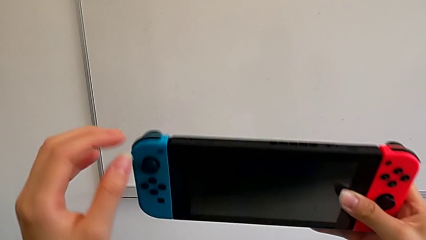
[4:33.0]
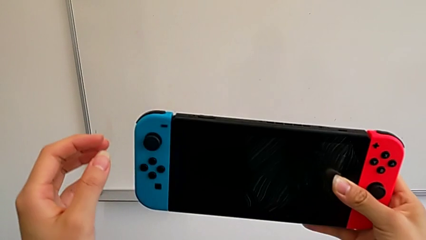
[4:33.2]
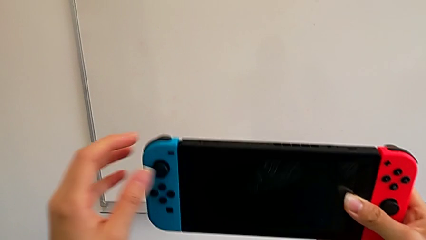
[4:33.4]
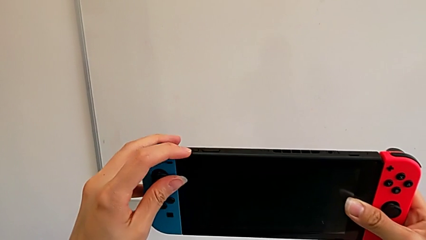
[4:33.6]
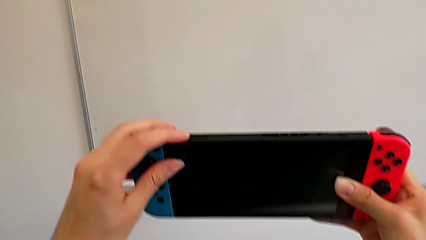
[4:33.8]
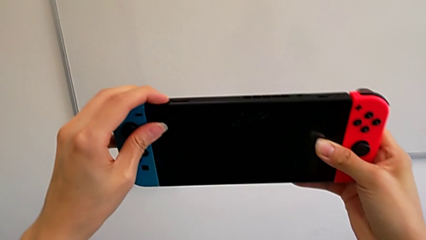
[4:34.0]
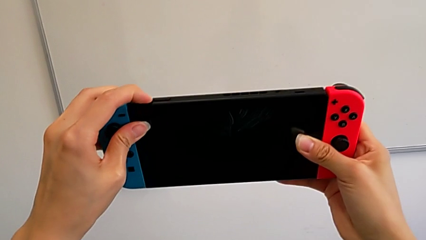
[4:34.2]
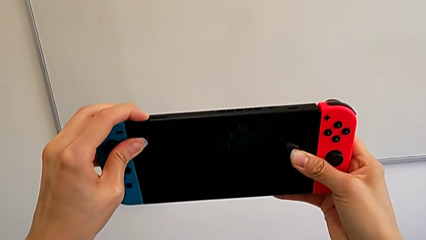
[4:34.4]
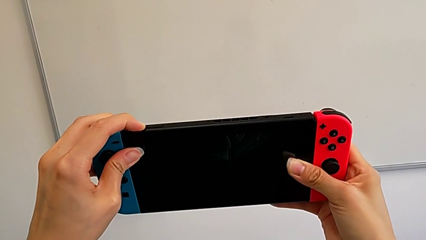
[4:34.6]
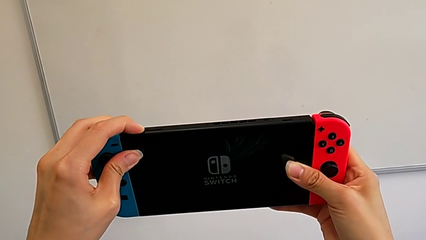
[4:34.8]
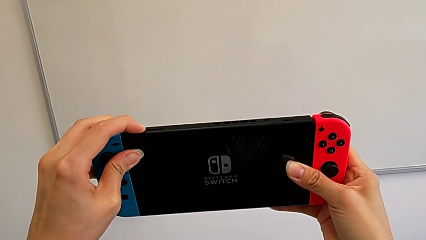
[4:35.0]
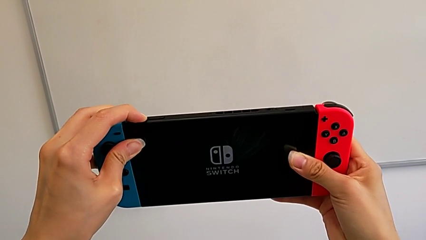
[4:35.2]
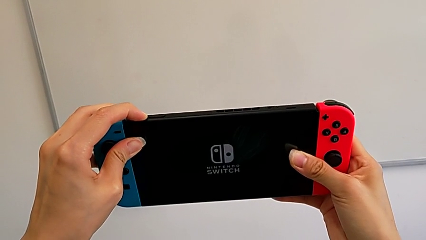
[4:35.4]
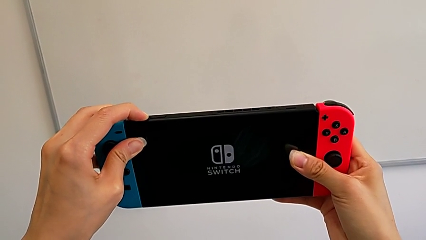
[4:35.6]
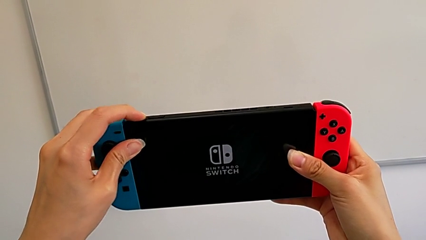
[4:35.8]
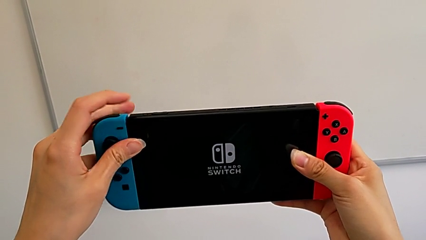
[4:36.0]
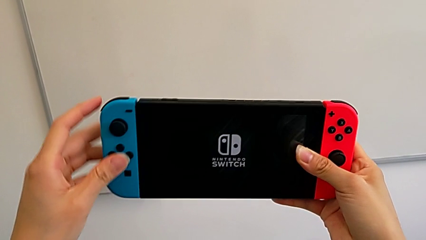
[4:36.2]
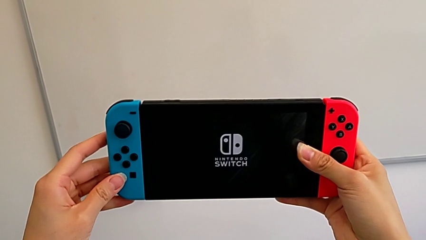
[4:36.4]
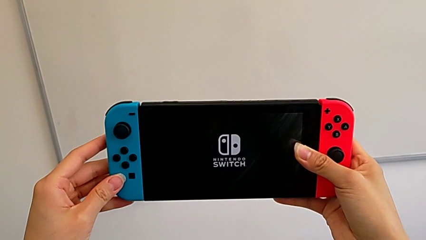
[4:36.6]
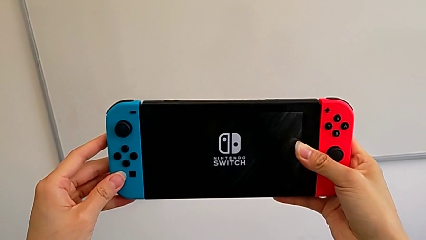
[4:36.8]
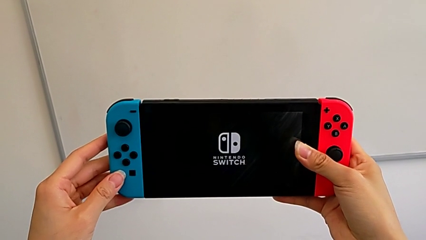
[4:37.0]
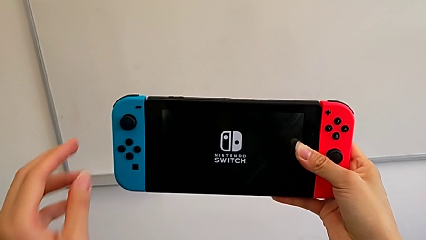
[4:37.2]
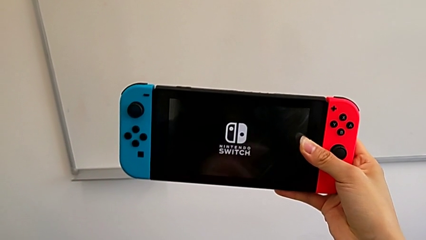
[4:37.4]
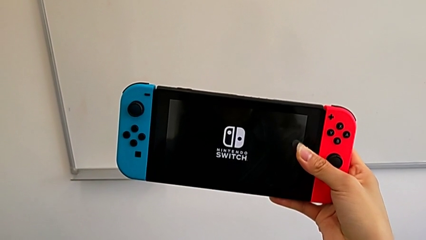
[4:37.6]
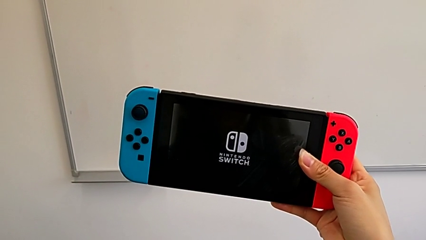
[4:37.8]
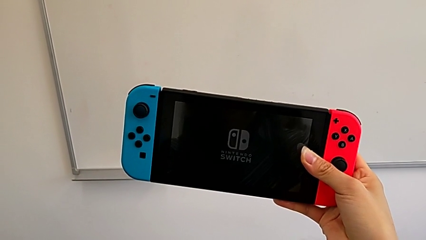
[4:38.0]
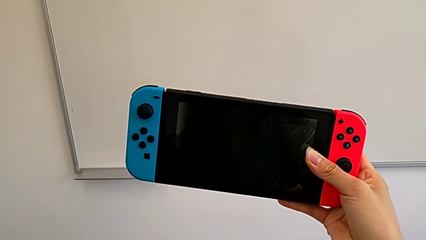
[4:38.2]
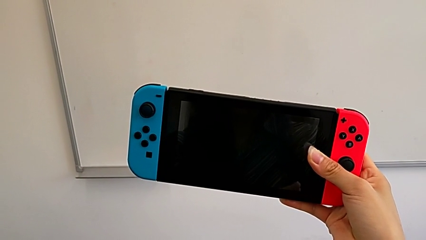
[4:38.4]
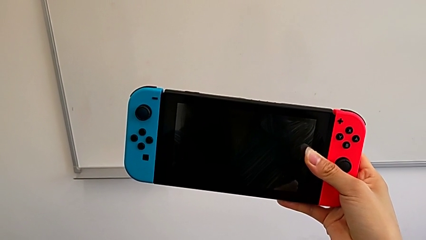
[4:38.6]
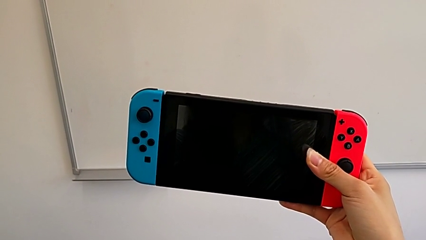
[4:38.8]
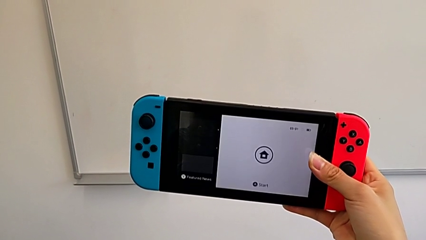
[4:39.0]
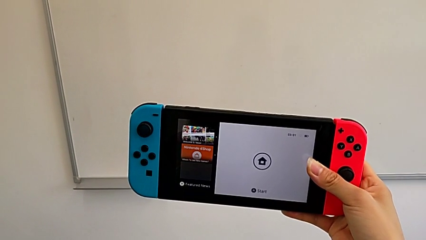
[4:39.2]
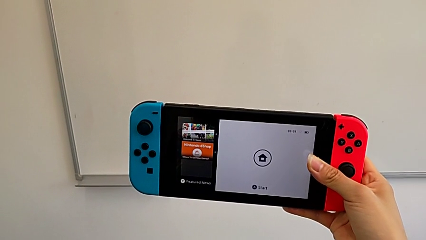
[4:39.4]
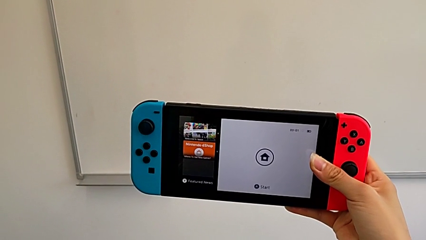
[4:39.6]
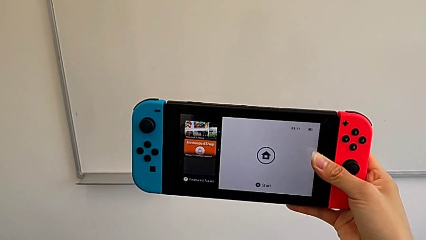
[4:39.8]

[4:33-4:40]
The camera wearer is turning on their Nintendo Switch. They press the button and turn on the Nintendo Switch.

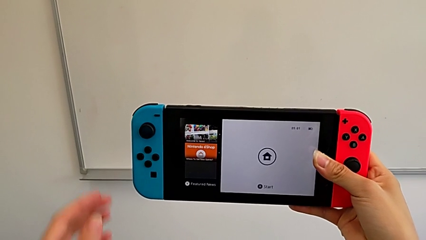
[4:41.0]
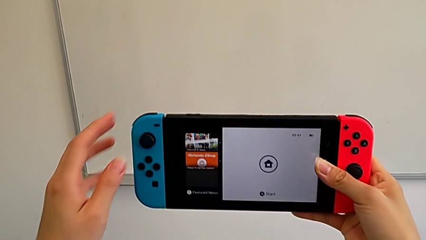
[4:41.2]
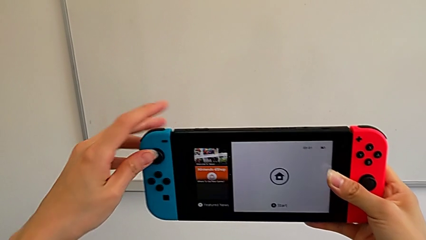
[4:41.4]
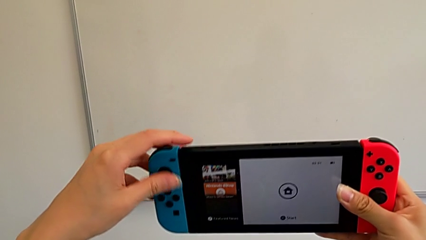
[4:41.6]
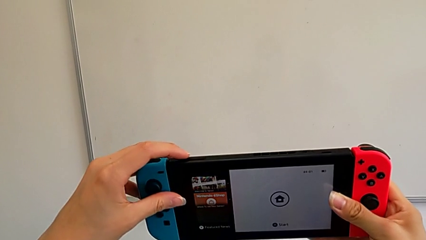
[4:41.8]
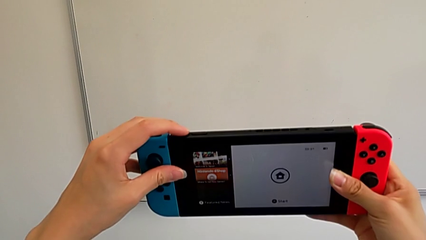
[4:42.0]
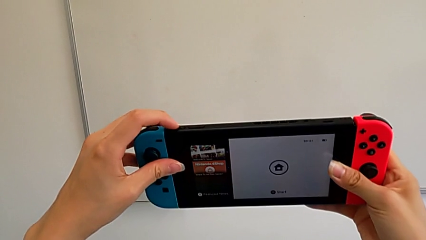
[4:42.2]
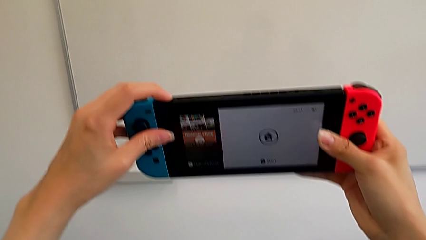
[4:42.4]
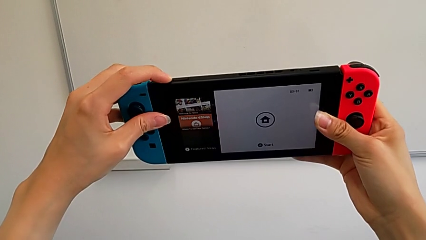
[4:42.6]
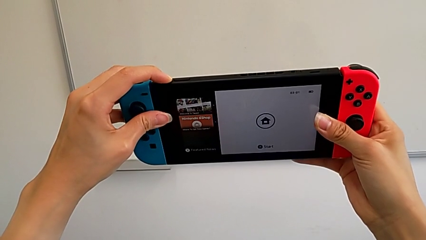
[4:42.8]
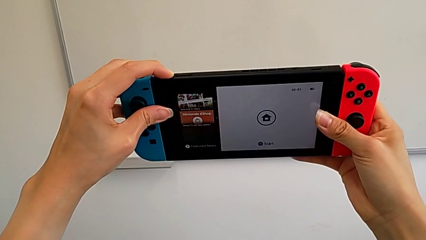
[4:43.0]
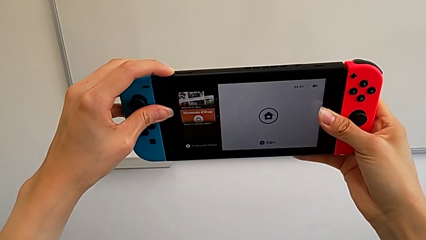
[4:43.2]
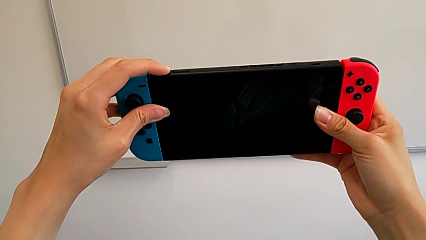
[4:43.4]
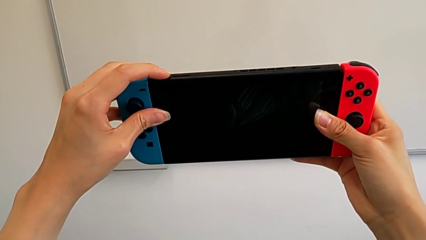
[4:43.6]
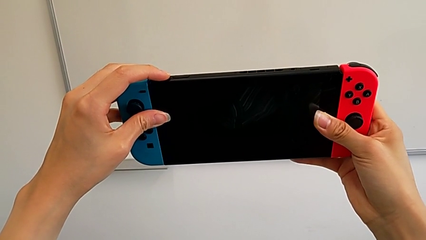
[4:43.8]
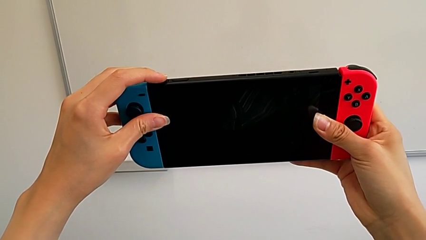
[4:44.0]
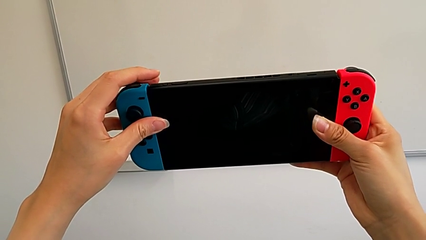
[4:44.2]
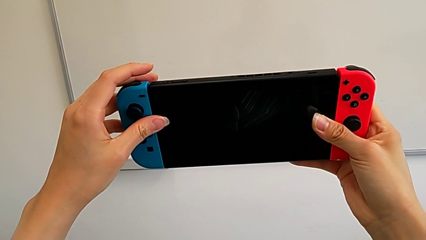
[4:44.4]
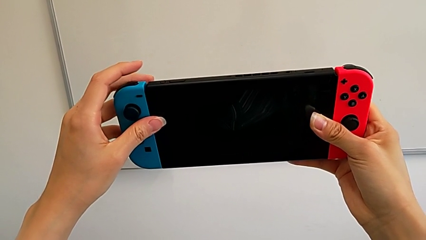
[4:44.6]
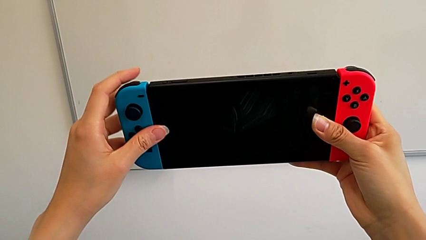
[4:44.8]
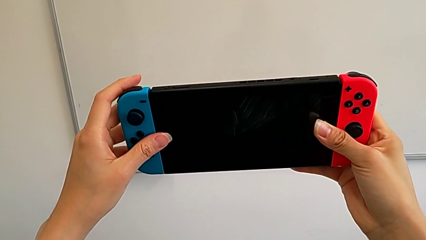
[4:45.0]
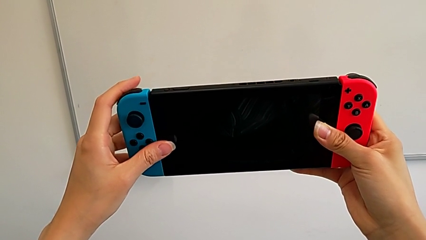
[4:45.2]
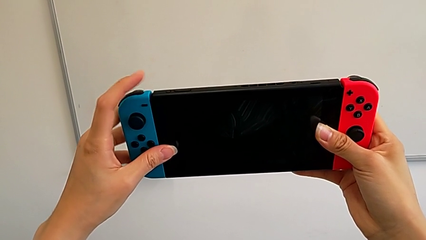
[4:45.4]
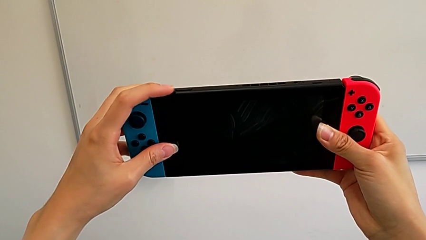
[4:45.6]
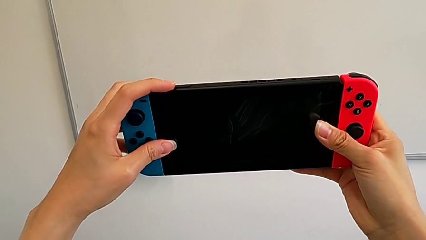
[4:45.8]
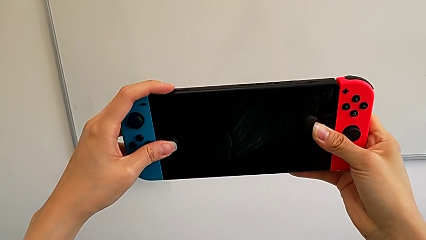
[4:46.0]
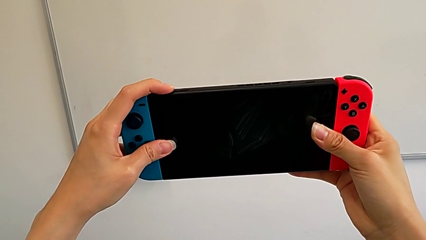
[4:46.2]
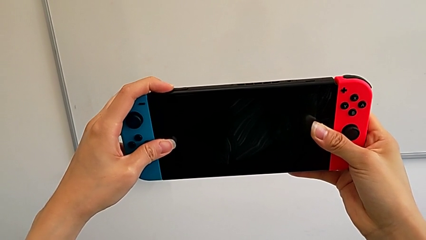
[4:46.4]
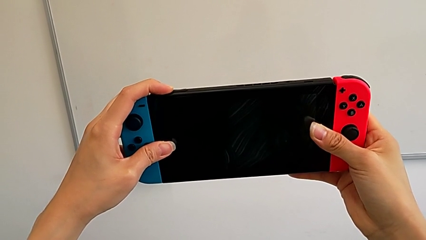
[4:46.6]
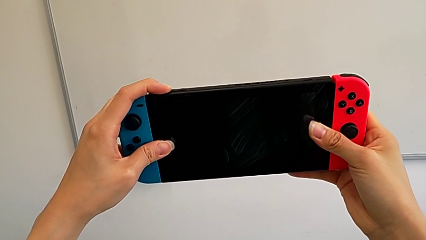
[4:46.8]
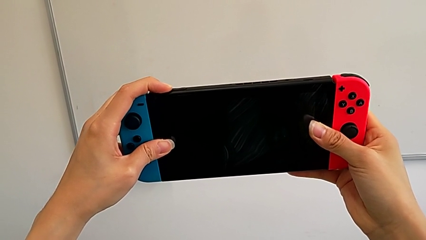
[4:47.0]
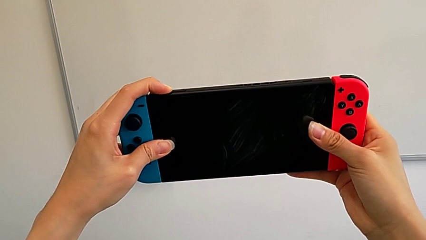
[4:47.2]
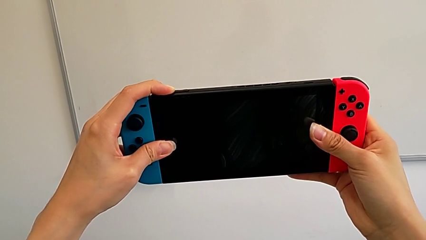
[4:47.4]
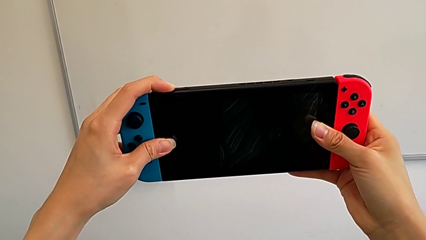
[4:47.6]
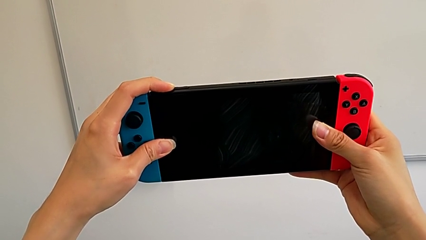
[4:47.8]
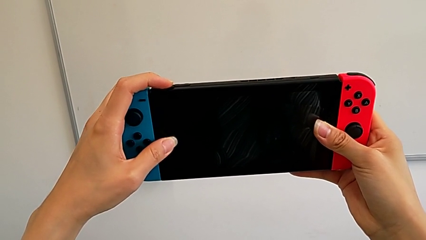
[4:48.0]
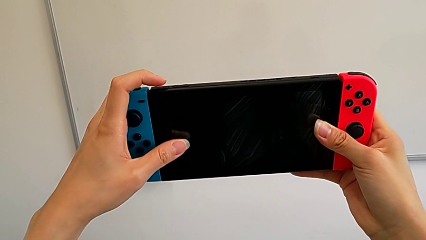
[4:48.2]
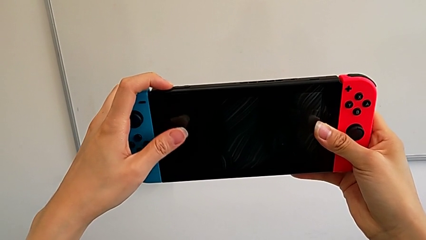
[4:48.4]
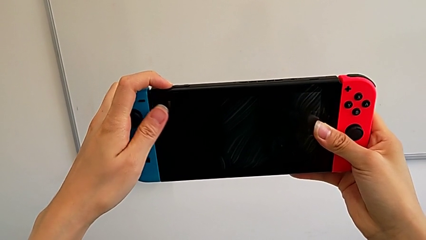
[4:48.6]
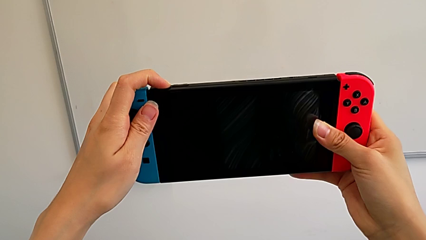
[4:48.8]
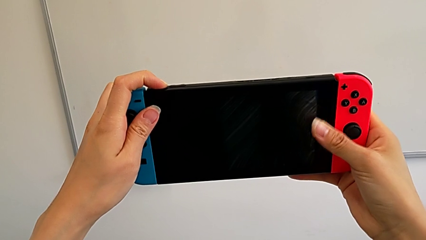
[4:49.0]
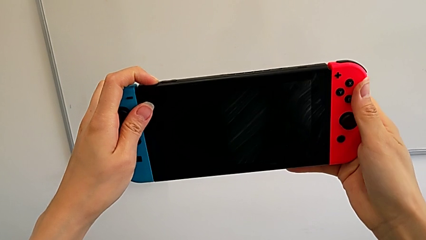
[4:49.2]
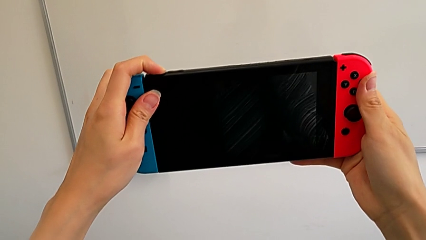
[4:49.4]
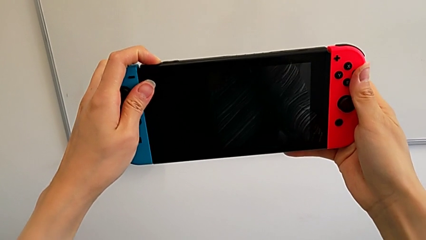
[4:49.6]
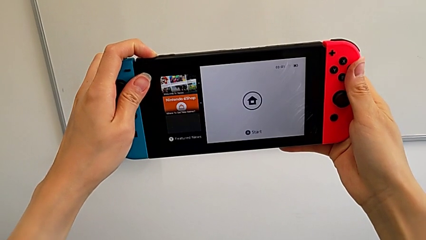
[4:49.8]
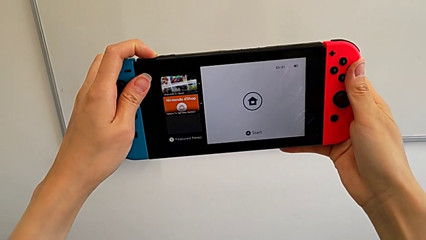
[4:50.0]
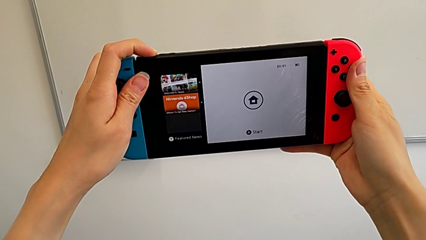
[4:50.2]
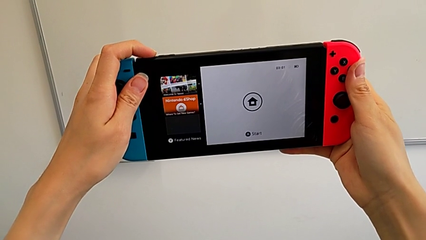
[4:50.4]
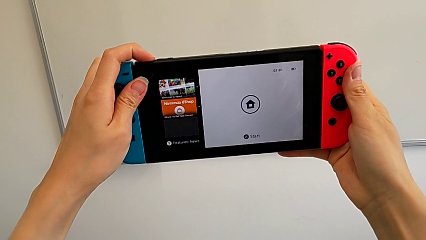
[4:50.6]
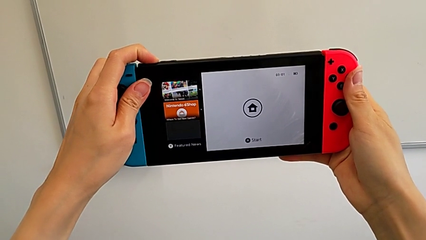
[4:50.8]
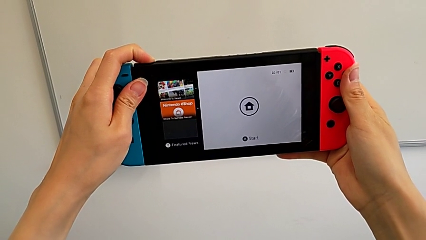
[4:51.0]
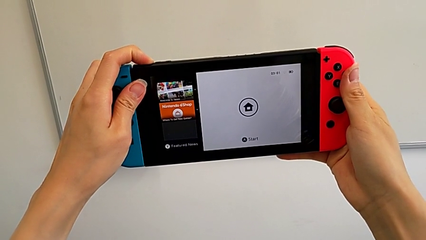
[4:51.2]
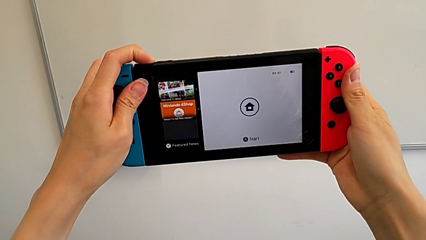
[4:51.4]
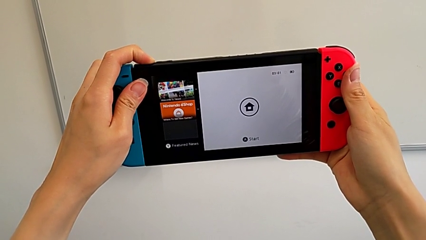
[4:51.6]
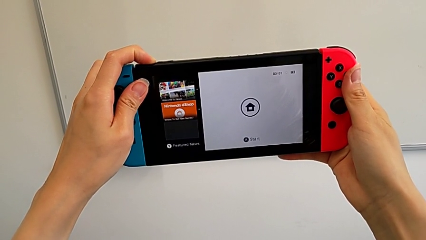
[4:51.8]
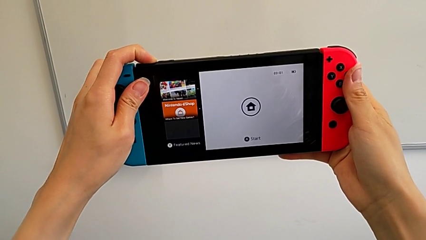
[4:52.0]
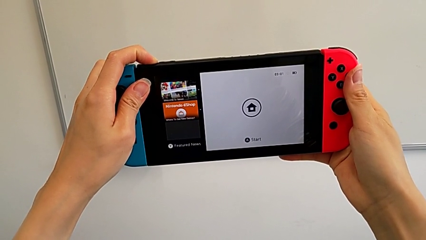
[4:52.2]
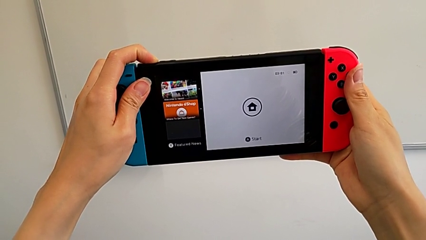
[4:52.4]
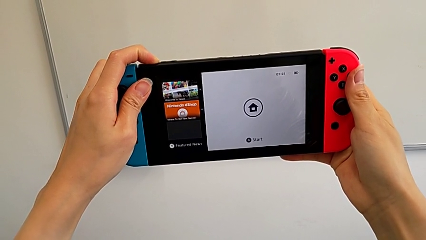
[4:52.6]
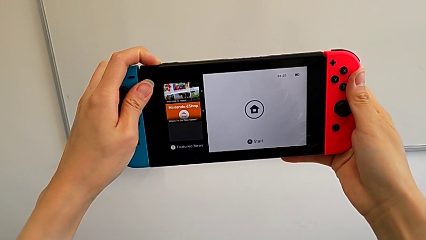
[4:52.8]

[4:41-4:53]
The camera wearer is turning off their Nintendo Switch. They press the button.
